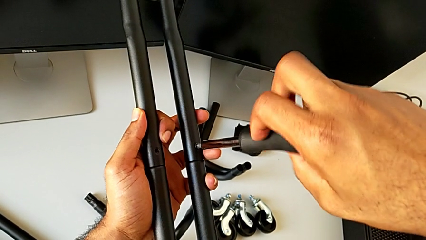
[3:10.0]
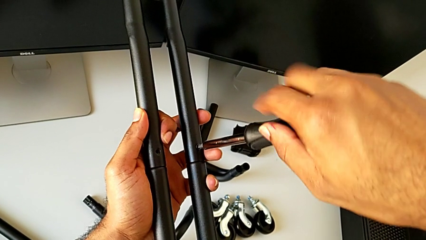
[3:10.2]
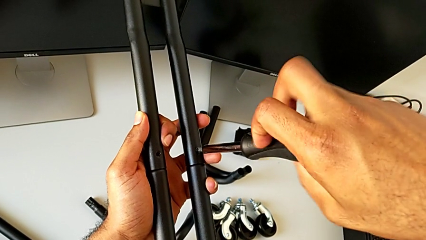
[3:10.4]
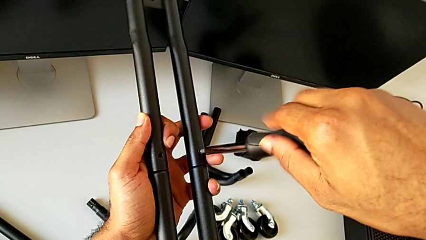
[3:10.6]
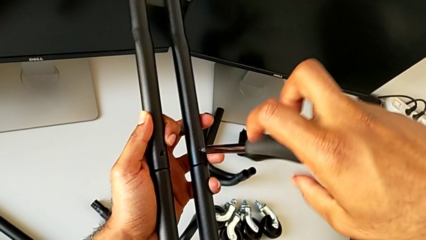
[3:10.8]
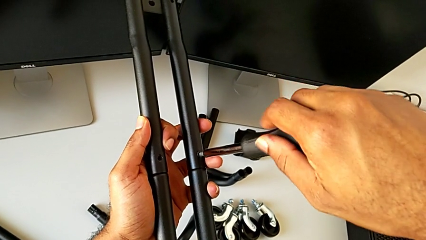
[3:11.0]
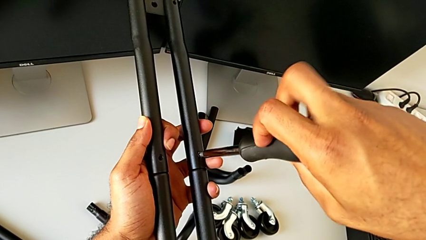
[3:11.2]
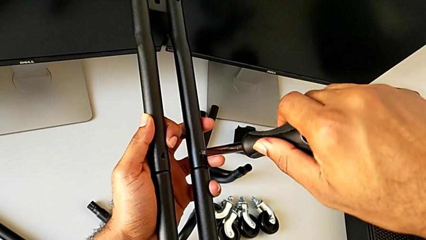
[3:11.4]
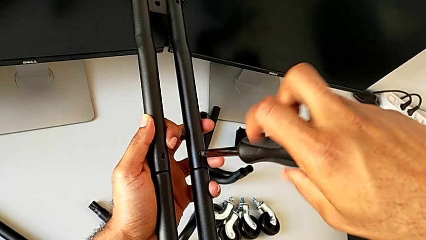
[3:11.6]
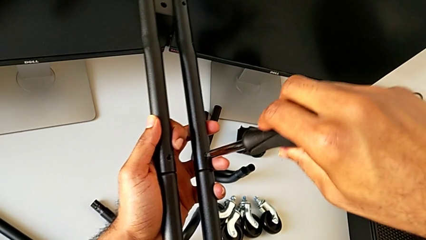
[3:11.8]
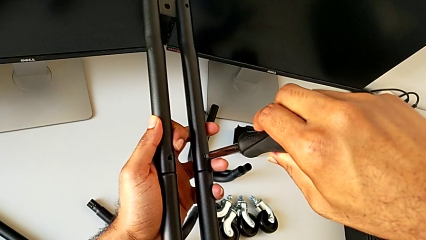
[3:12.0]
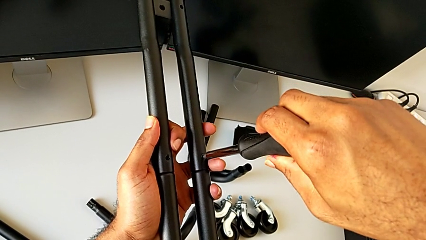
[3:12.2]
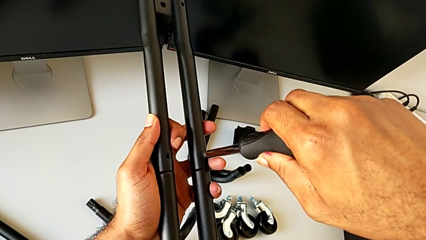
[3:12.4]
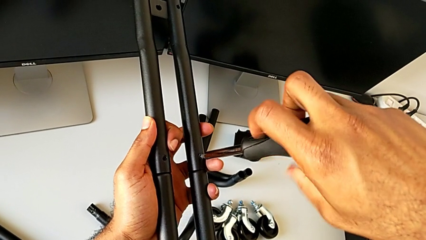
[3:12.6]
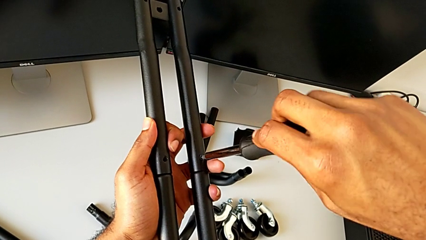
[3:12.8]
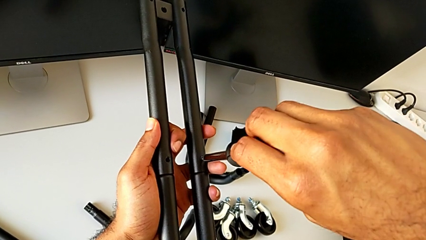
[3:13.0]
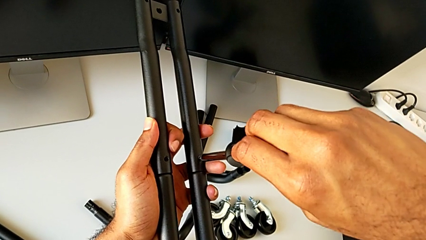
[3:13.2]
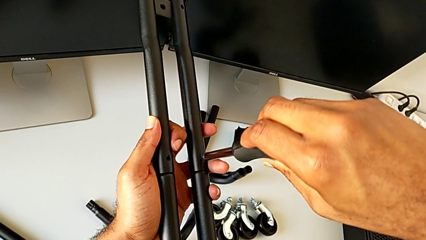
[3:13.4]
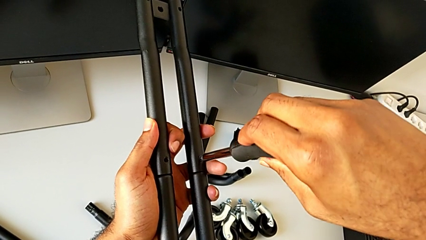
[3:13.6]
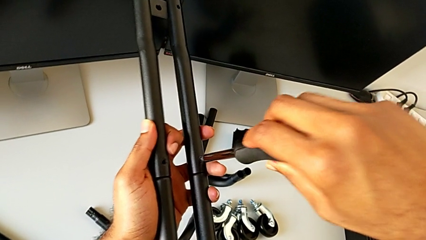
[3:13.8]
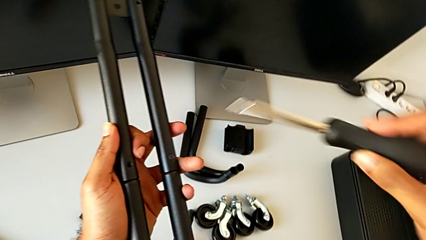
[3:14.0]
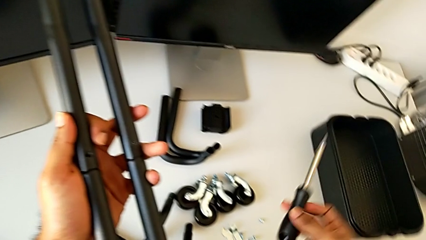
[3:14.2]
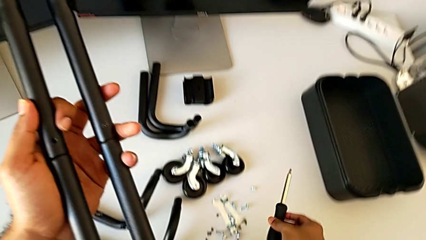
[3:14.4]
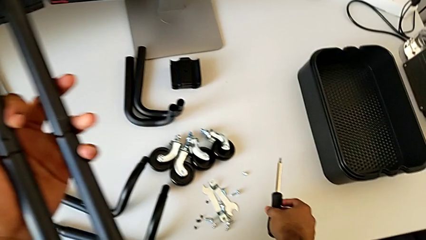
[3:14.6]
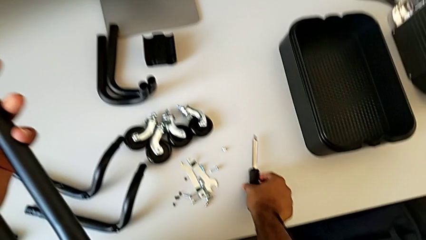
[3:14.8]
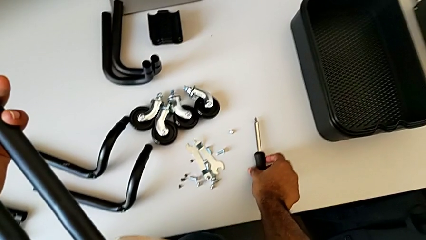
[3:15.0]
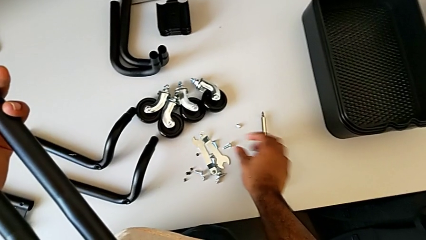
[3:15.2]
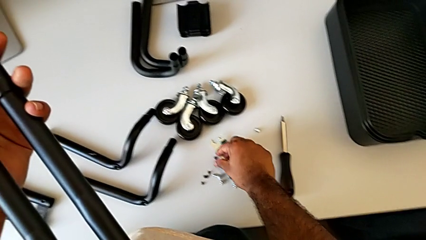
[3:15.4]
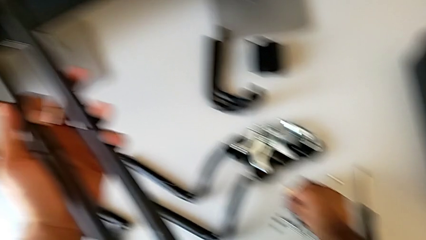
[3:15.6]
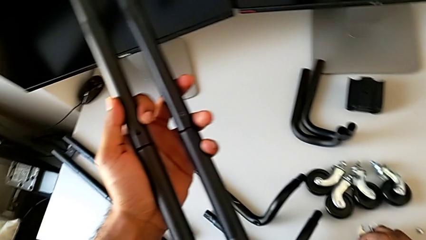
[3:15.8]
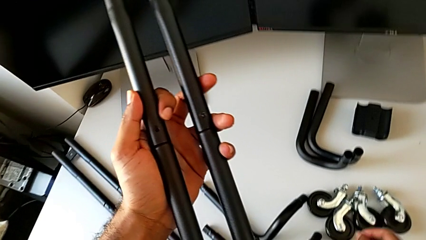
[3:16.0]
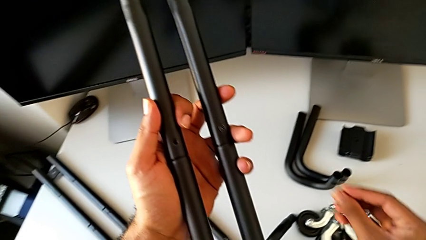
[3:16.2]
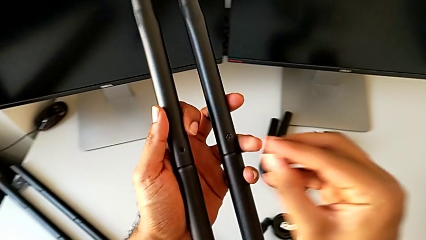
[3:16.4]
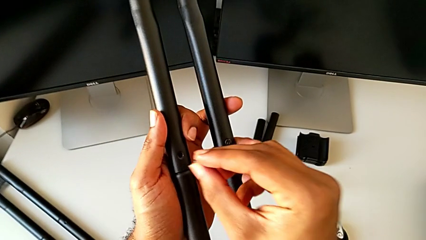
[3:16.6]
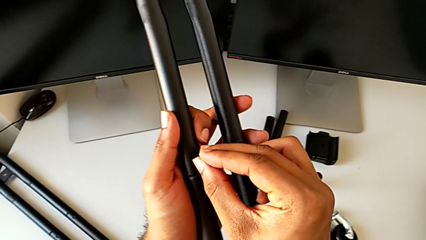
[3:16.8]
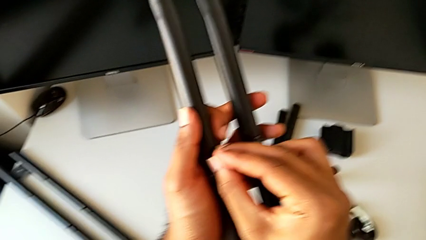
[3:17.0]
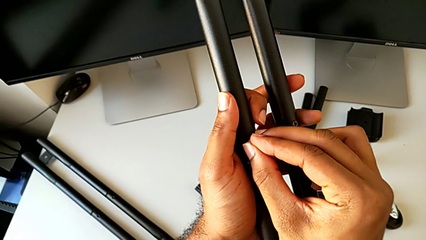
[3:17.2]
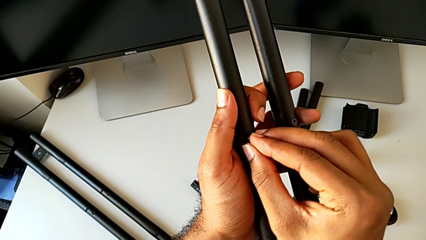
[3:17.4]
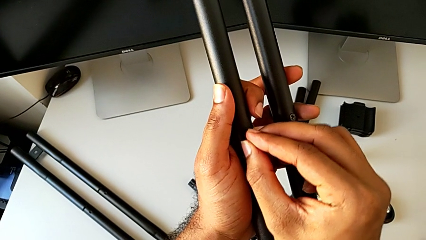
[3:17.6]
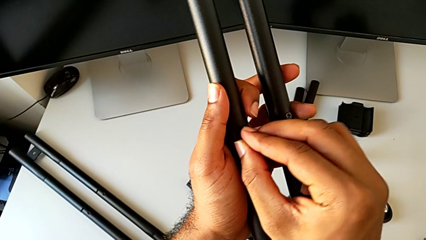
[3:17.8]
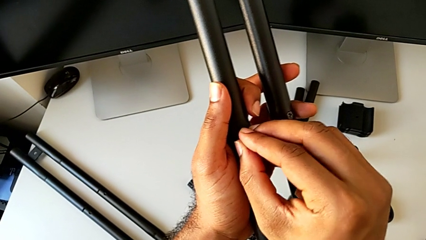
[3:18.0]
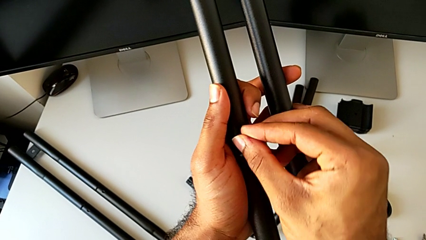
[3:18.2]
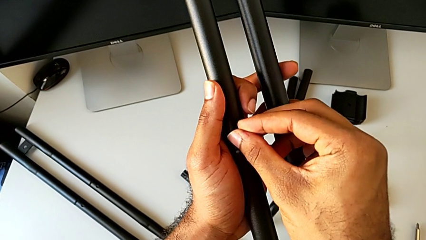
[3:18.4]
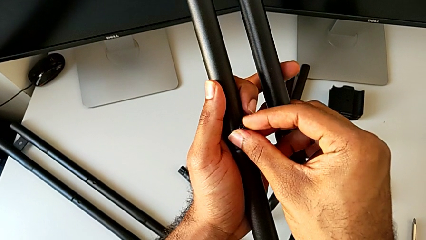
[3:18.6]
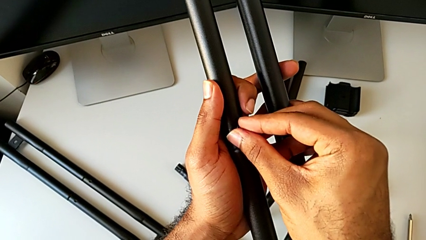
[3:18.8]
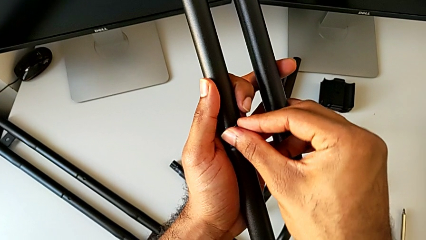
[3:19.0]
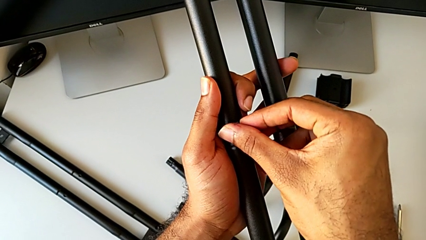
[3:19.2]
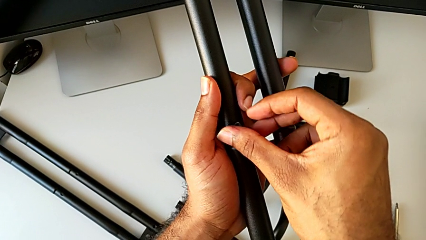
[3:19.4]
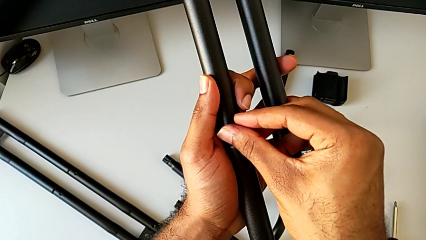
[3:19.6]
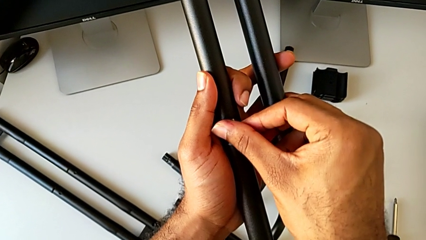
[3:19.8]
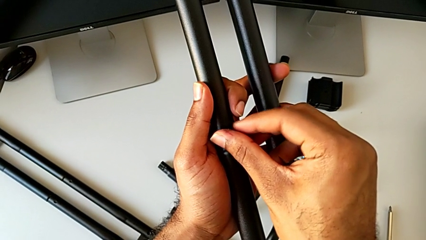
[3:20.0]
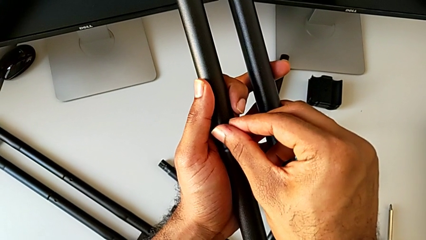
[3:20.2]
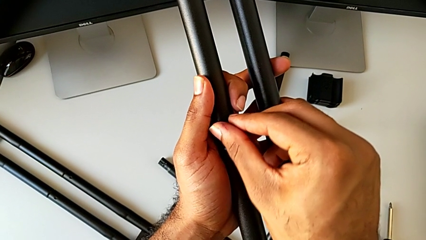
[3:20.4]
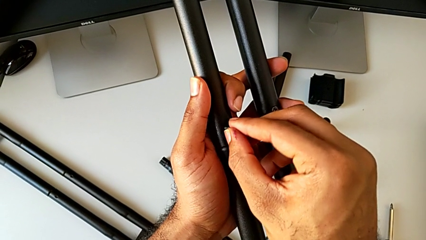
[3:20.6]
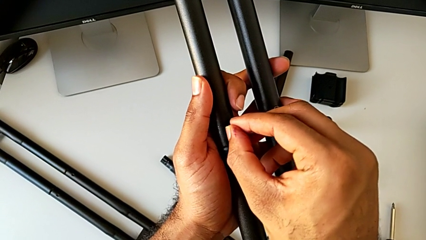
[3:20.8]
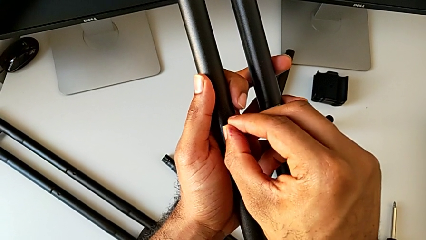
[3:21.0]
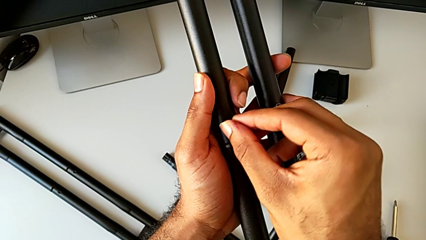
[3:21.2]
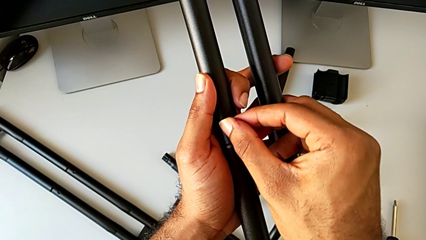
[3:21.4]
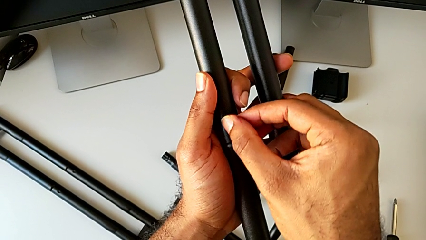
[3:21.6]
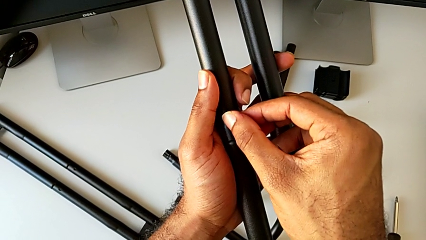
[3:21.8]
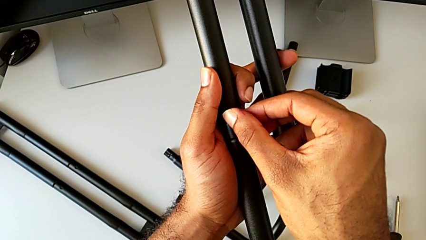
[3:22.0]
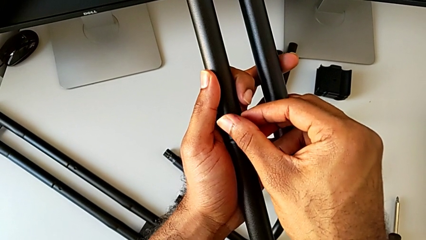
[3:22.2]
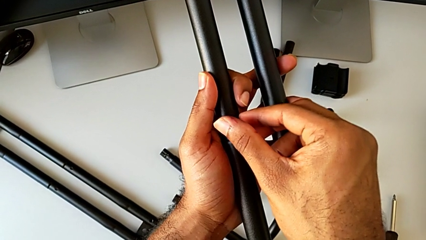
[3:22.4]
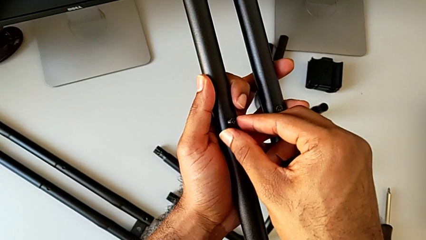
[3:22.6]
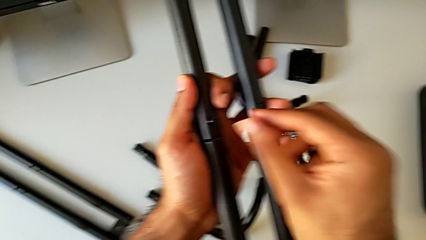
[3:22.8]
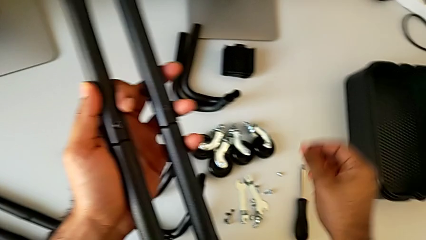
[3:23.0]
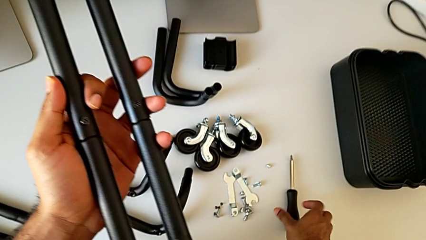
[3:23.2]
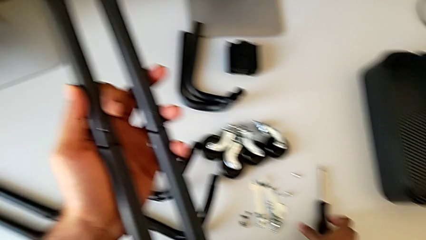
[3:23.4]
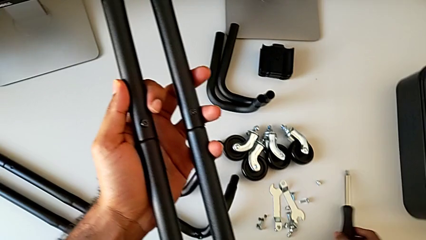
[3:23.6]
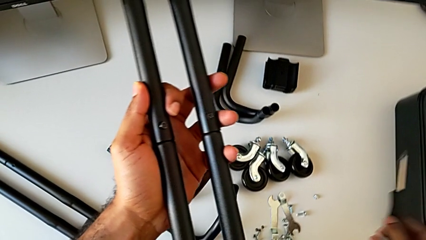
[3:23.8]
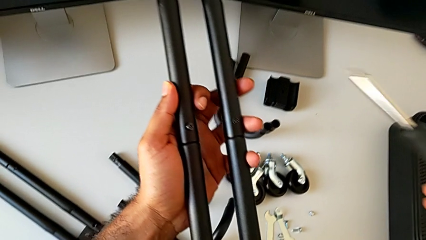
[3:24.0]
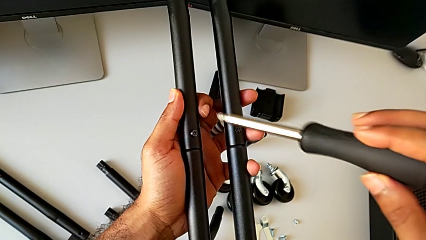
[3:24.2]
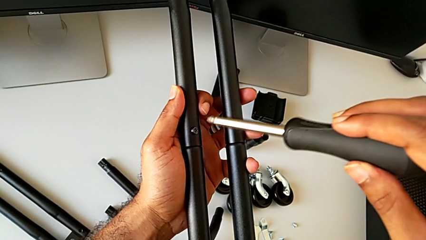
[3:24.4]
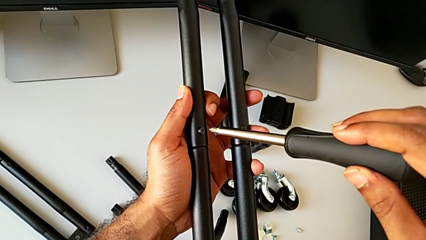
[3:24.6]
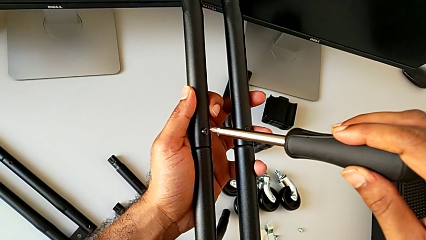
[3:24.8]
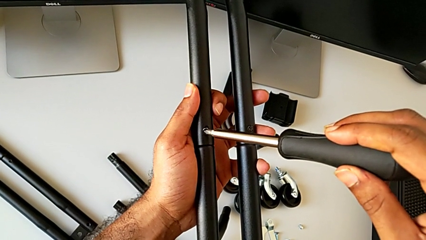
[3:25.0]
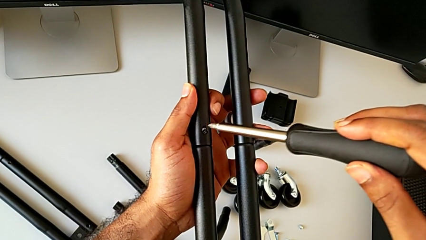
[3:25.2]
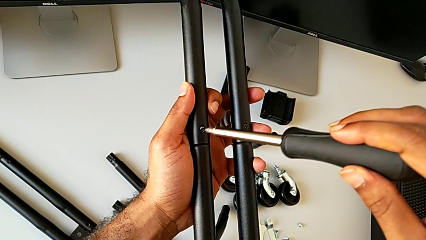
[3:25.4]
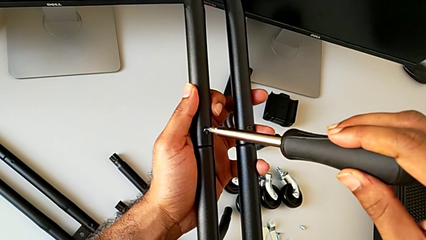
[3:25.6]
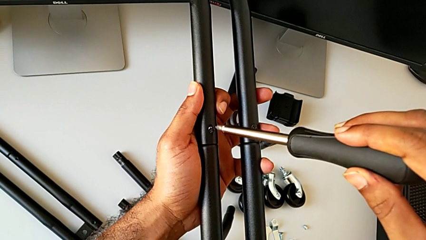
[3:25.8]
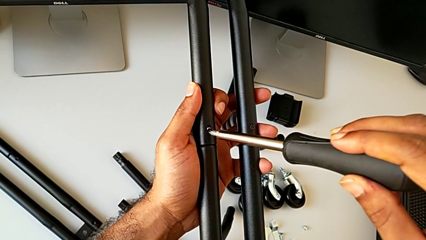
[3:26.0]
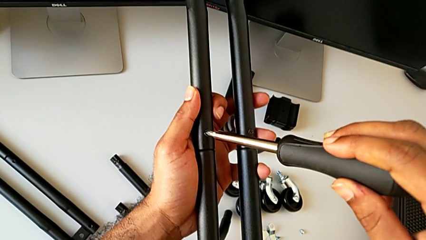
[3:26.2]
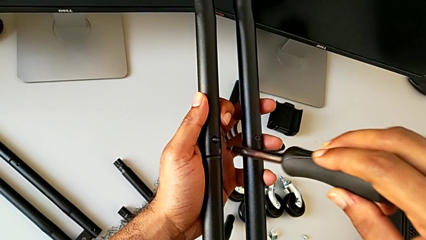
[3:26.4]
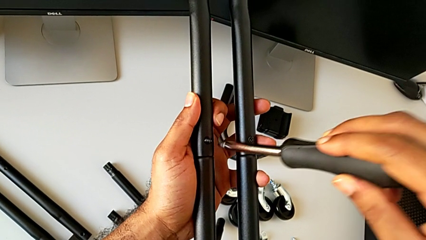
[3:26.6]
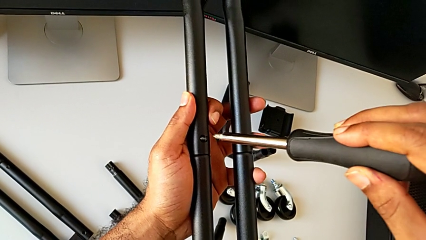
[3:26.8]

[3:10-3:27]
The camera wearer is attaching the second side bars. They keep screwing the first screw, disassemble the screwdriver, place it, lift the second screw, insert it, screw the second screw, grab the screwdriver, lift it and insert it.
